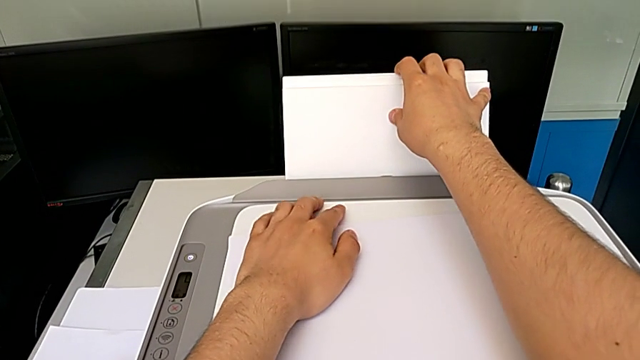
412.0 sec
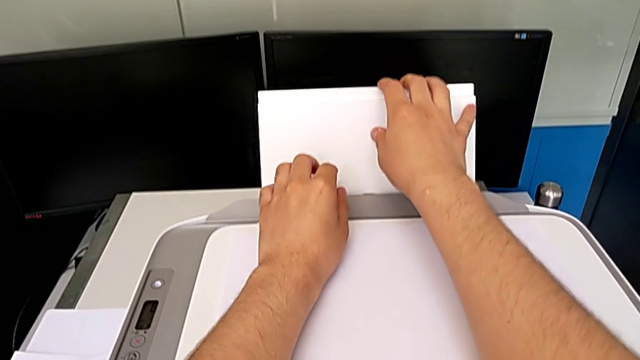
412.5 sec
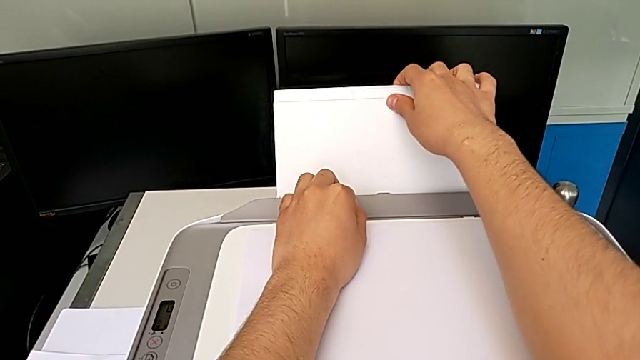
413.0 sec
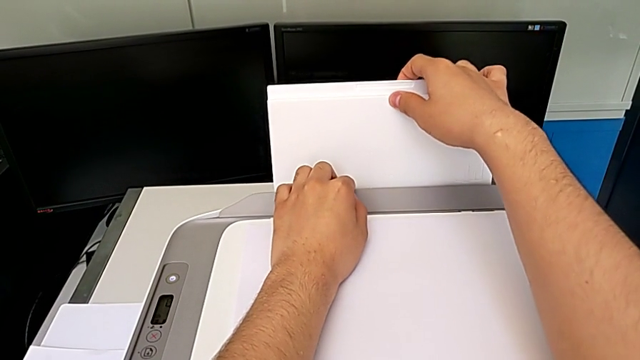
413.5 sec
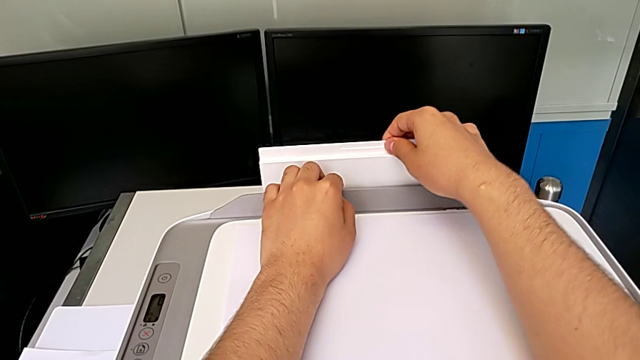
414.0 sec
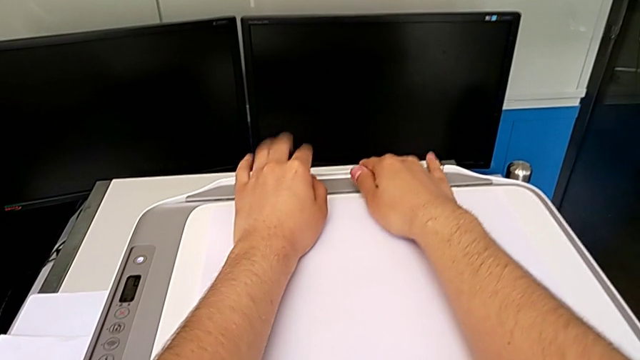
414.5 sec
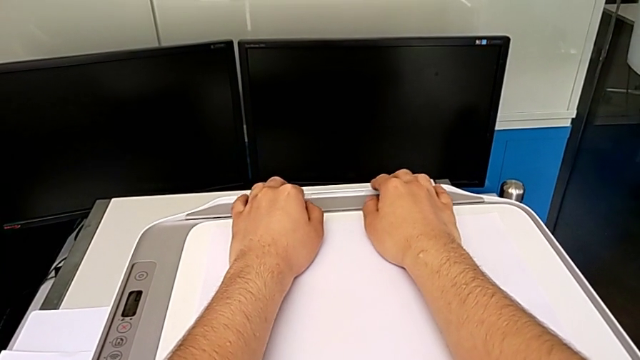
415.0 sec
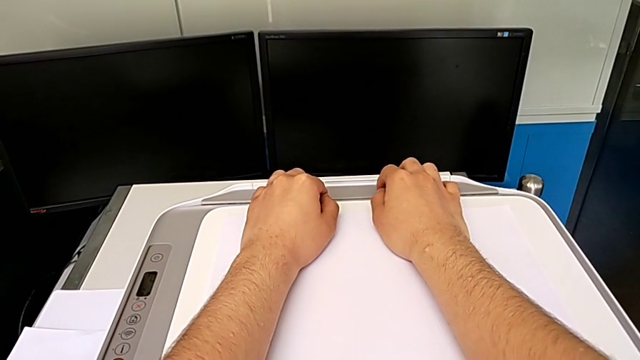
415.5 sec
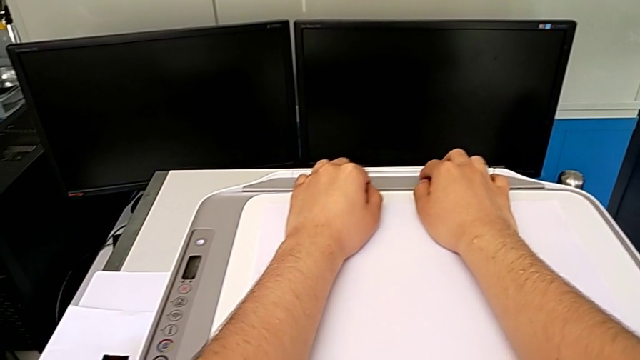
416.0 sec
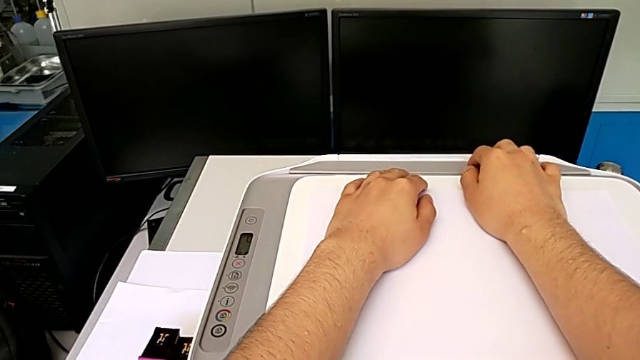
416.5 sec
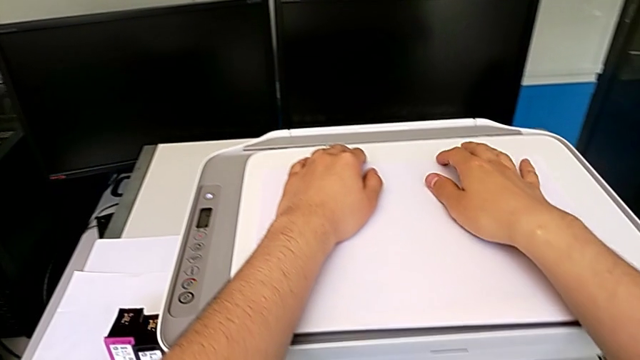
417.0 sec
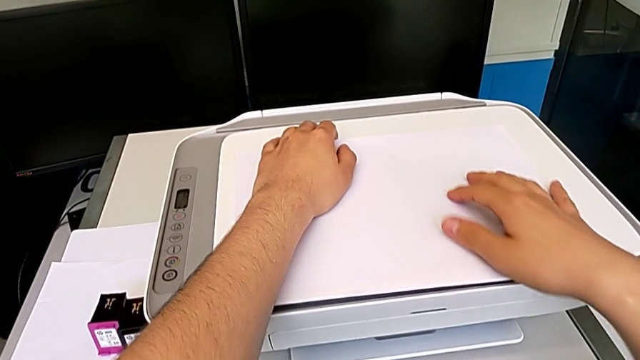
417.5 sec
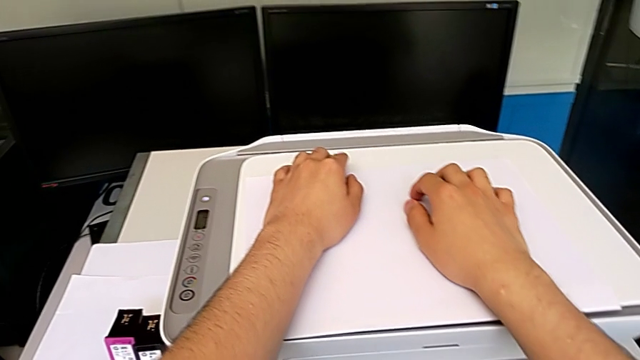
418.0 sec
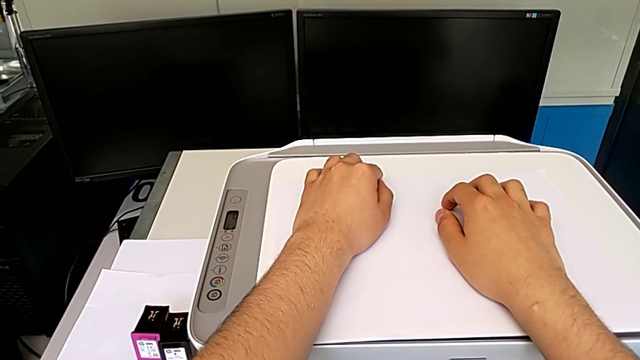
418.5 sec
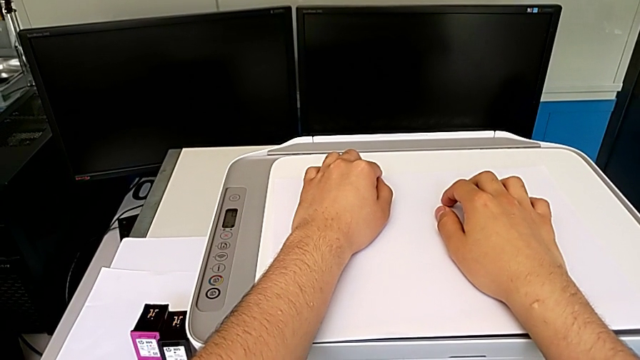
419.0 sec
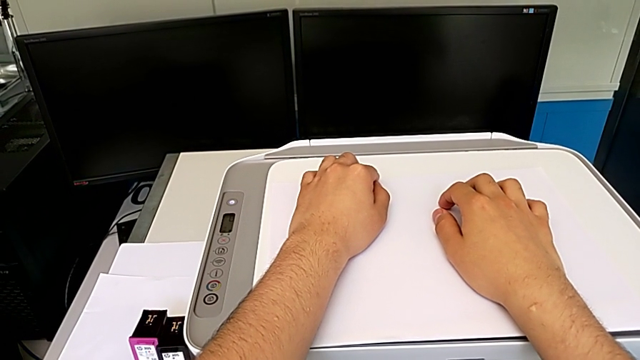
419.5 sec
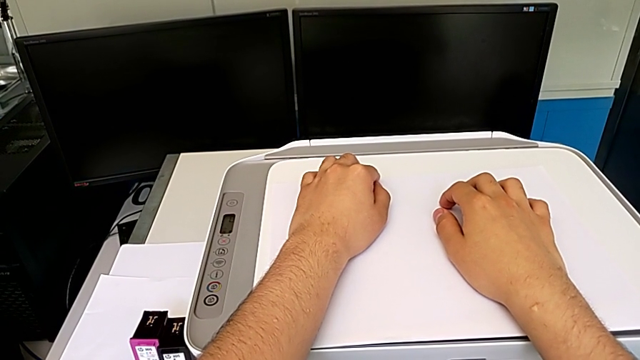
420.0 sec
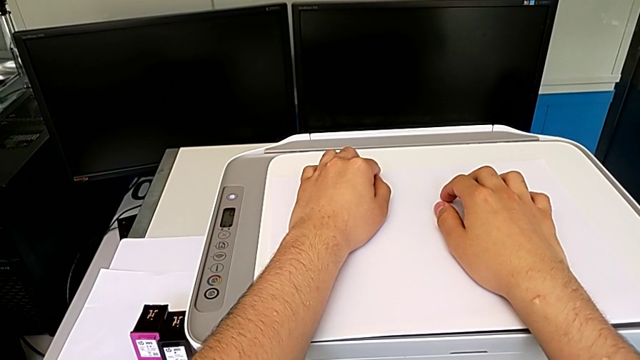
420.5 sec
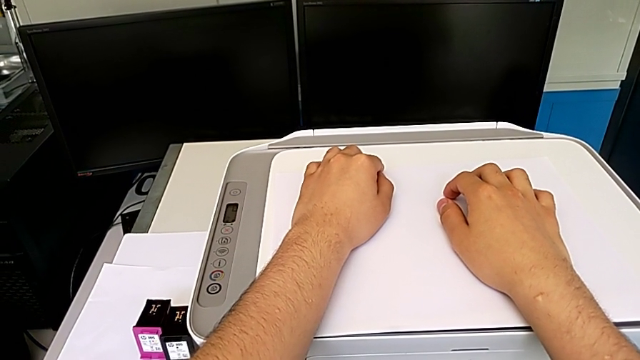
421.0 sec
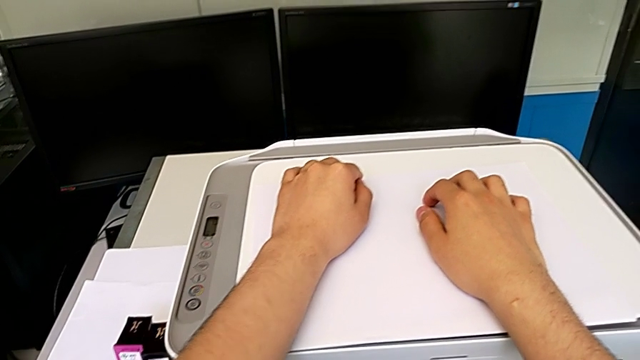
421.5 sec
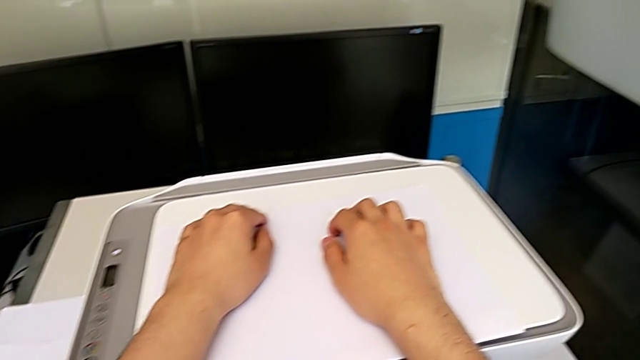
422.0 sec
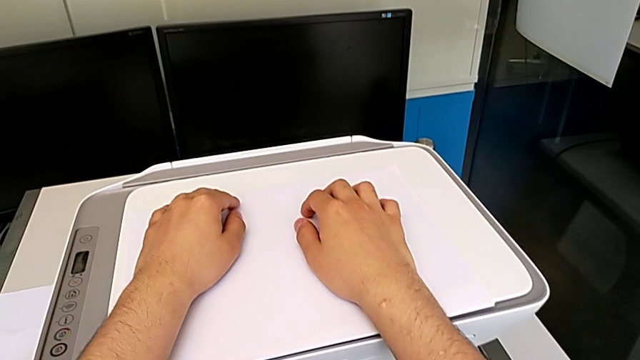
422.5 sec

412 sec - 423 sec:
The camera wearer is closing the printer. They insert the paper tray.
